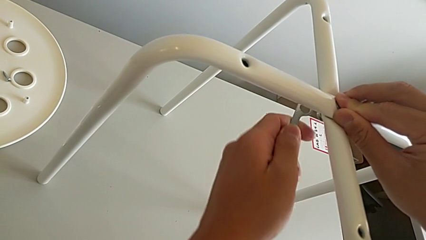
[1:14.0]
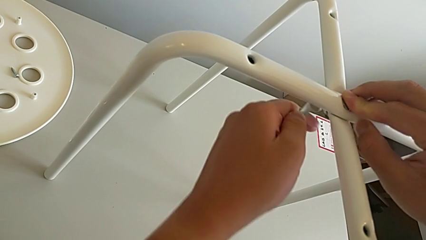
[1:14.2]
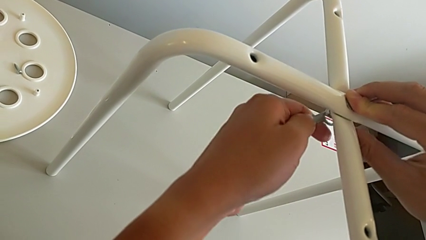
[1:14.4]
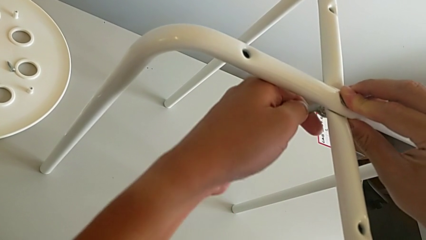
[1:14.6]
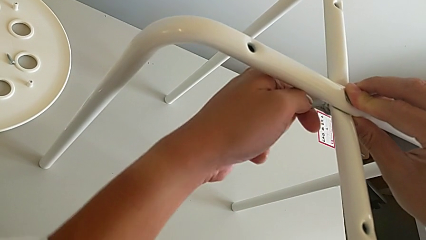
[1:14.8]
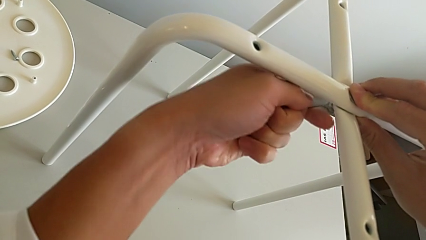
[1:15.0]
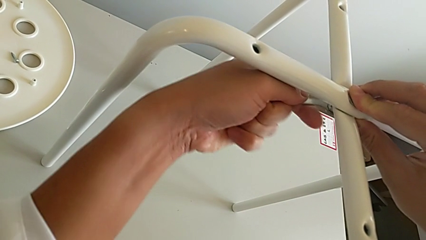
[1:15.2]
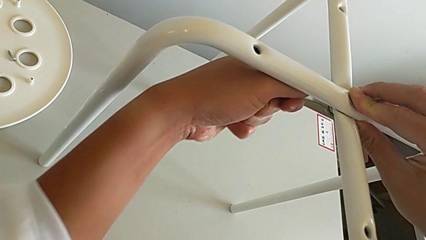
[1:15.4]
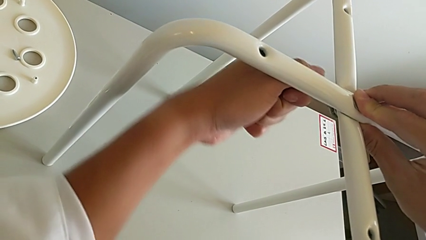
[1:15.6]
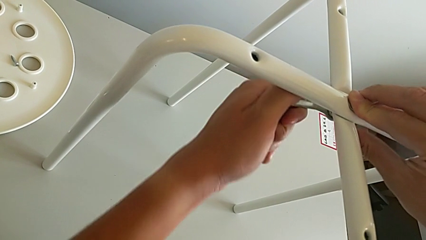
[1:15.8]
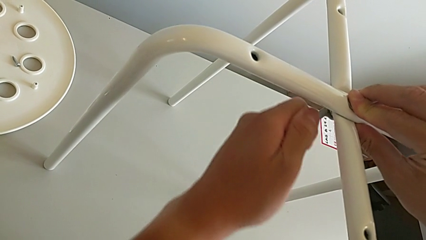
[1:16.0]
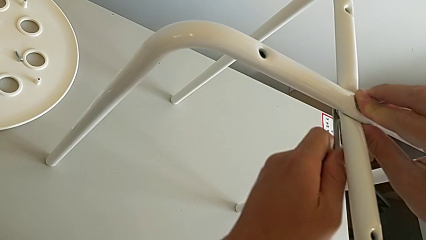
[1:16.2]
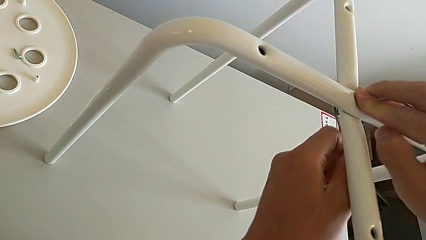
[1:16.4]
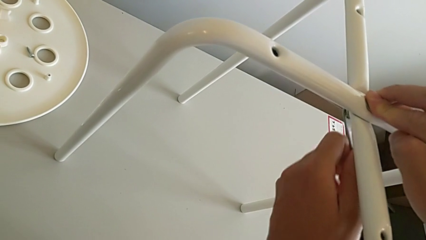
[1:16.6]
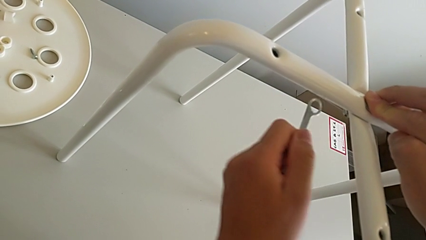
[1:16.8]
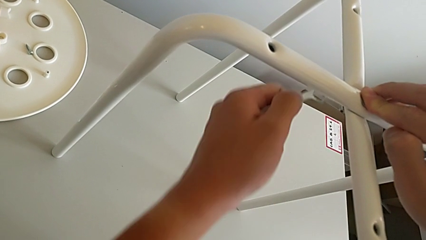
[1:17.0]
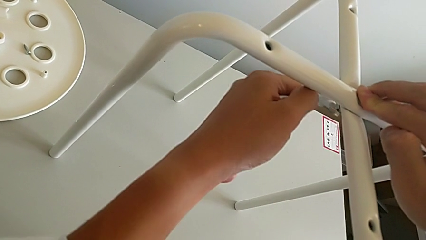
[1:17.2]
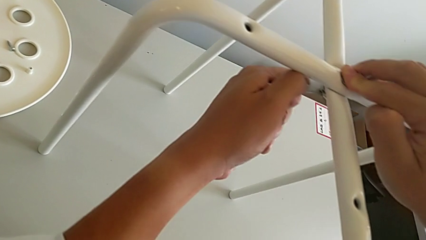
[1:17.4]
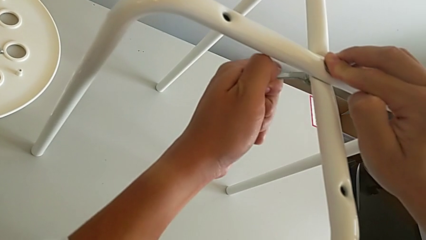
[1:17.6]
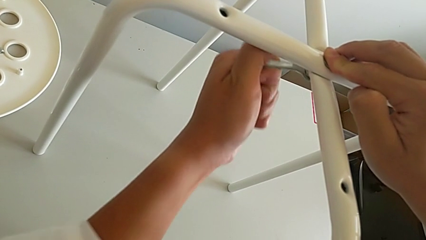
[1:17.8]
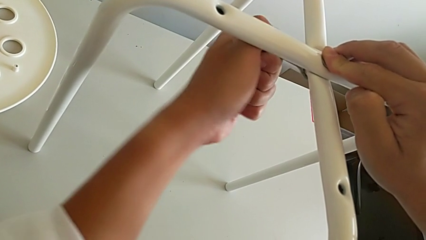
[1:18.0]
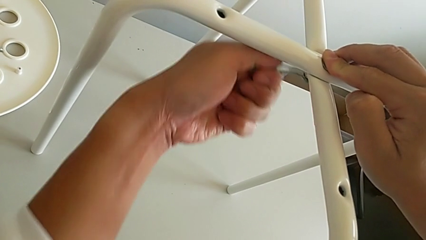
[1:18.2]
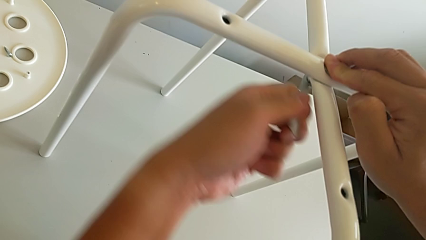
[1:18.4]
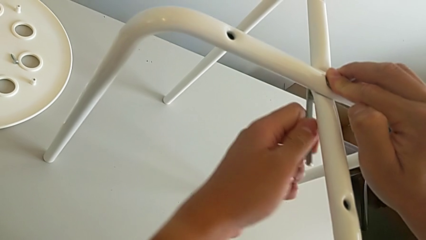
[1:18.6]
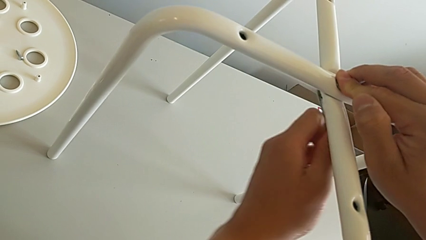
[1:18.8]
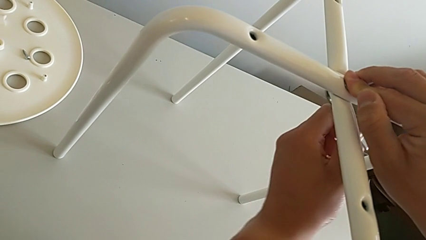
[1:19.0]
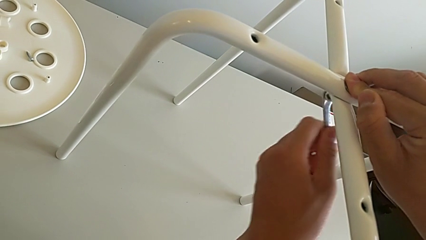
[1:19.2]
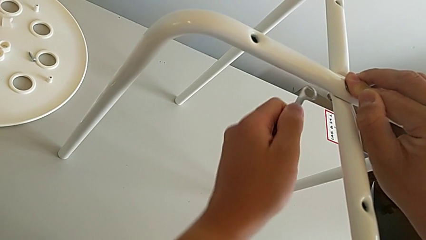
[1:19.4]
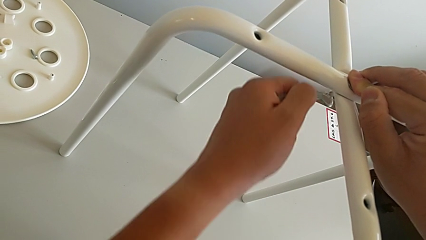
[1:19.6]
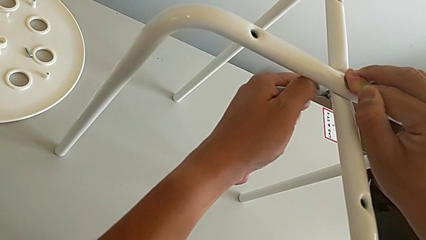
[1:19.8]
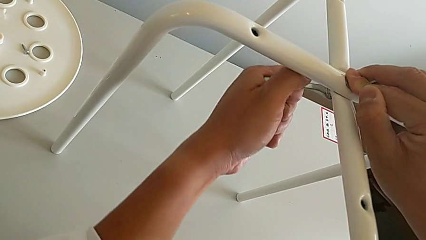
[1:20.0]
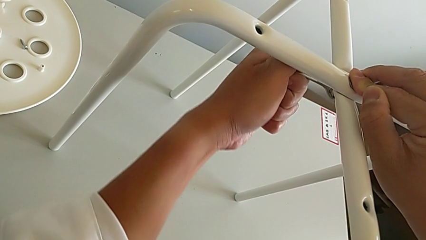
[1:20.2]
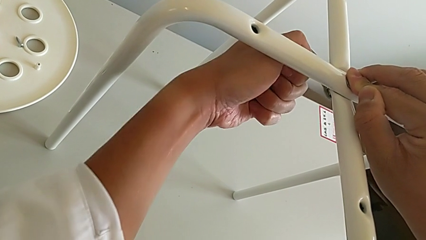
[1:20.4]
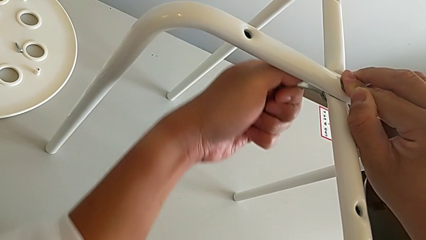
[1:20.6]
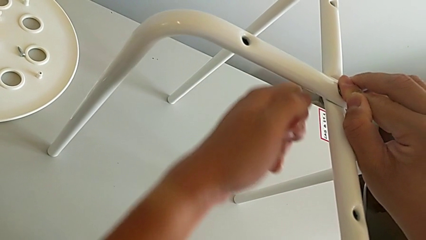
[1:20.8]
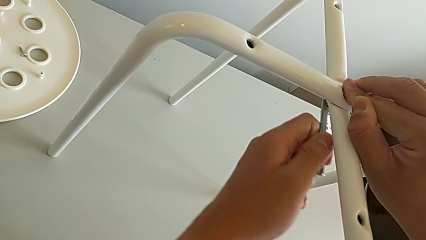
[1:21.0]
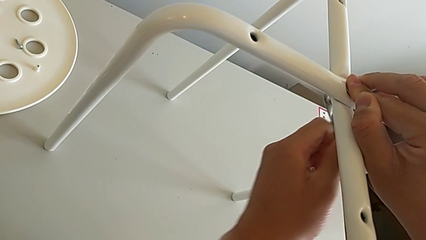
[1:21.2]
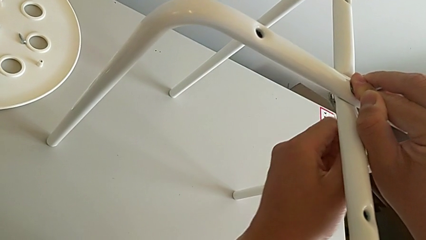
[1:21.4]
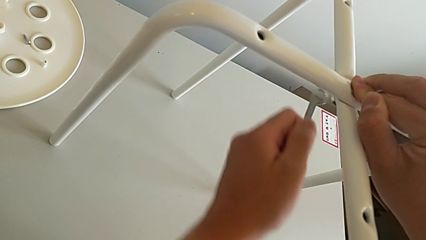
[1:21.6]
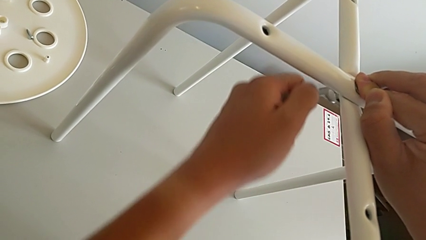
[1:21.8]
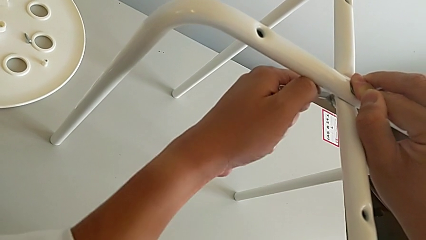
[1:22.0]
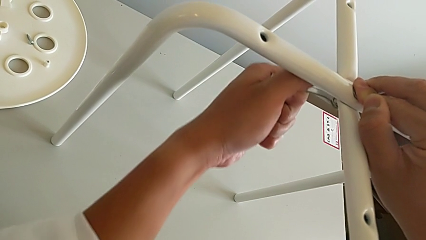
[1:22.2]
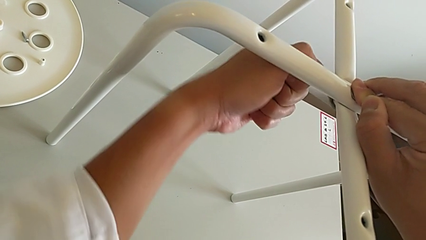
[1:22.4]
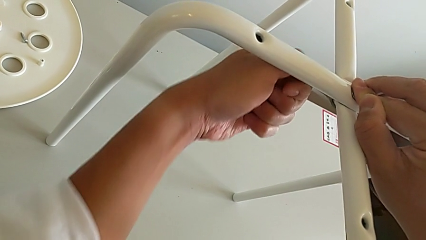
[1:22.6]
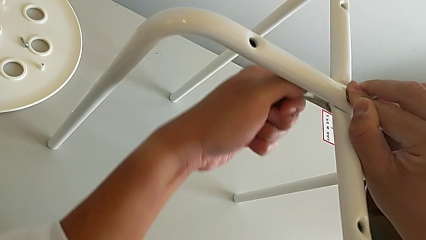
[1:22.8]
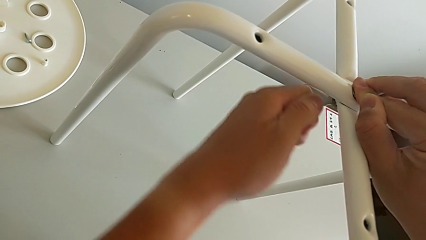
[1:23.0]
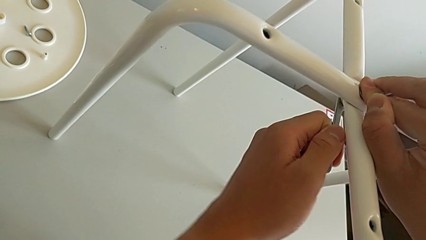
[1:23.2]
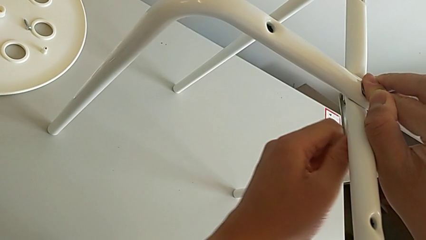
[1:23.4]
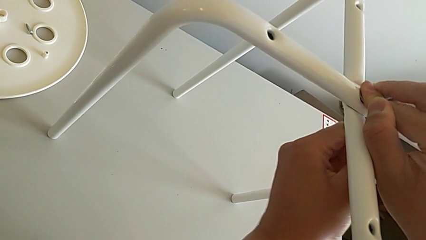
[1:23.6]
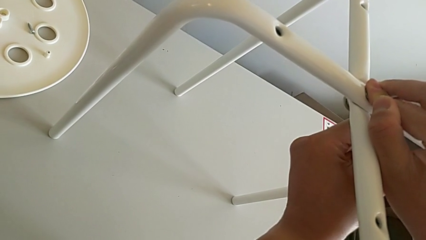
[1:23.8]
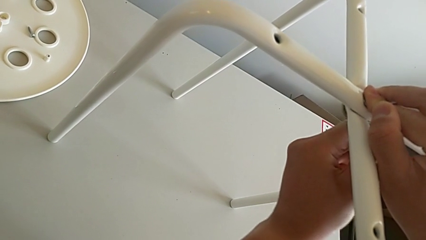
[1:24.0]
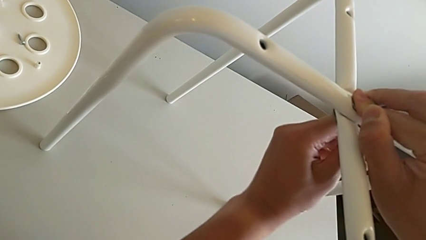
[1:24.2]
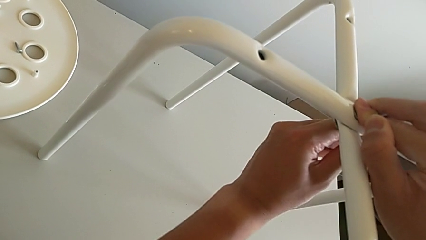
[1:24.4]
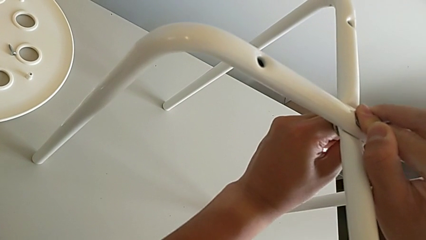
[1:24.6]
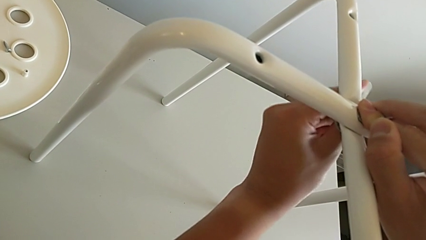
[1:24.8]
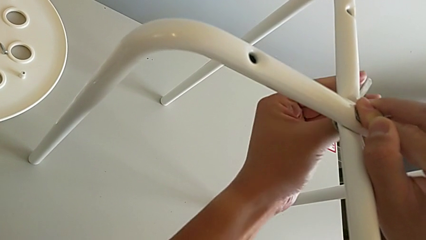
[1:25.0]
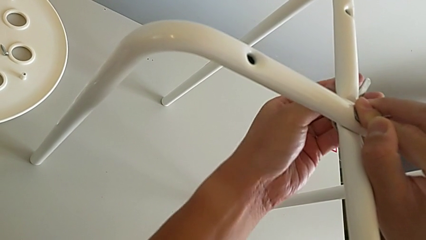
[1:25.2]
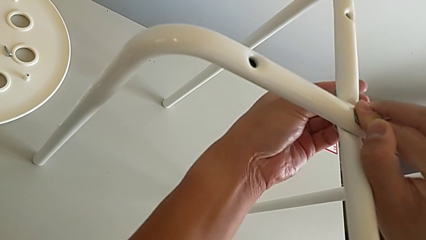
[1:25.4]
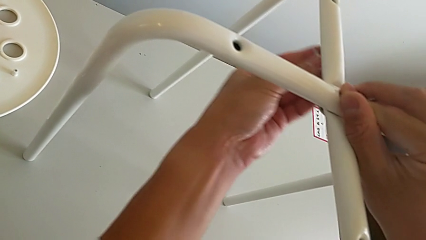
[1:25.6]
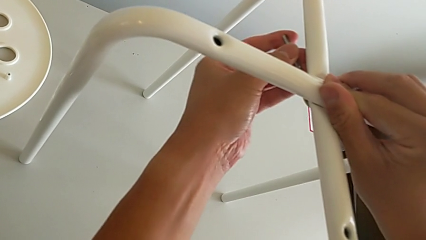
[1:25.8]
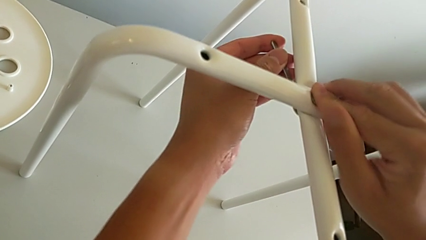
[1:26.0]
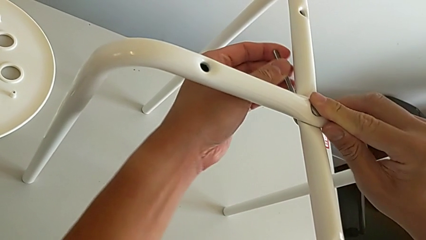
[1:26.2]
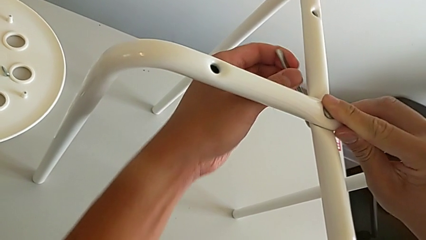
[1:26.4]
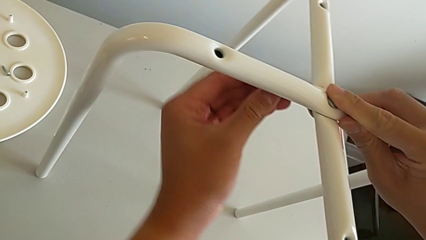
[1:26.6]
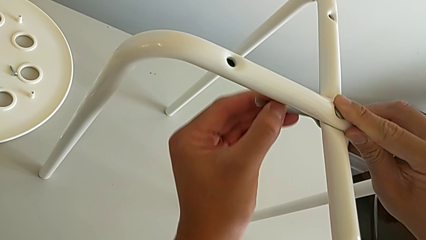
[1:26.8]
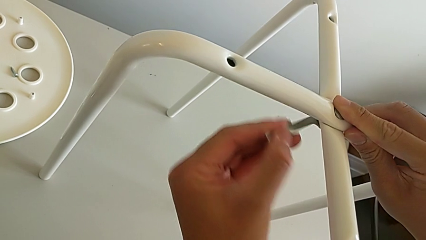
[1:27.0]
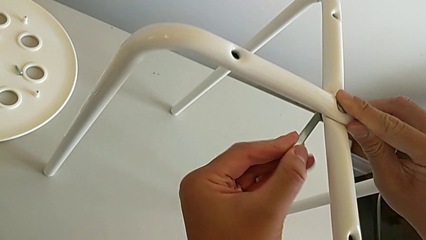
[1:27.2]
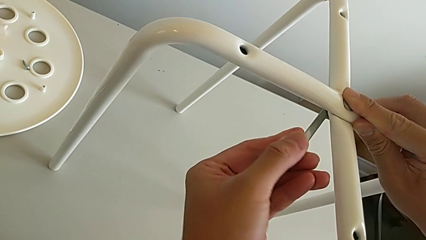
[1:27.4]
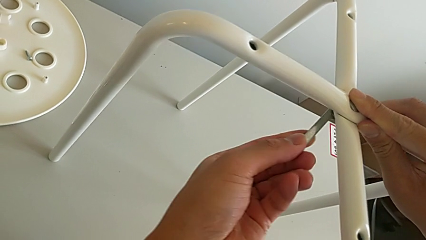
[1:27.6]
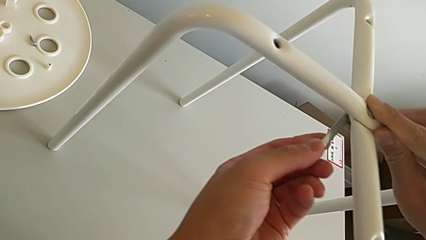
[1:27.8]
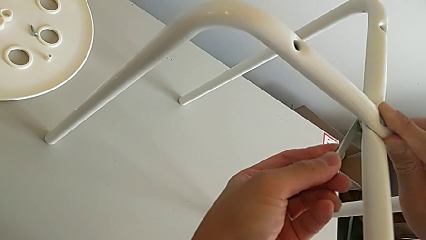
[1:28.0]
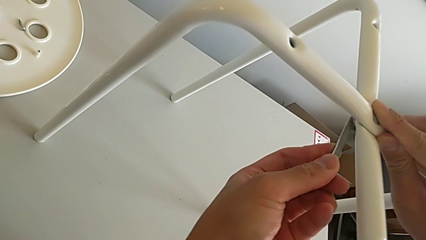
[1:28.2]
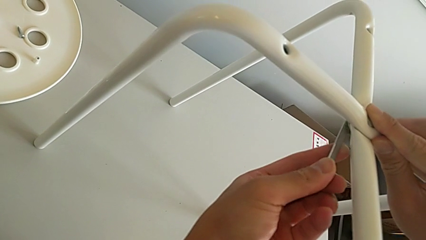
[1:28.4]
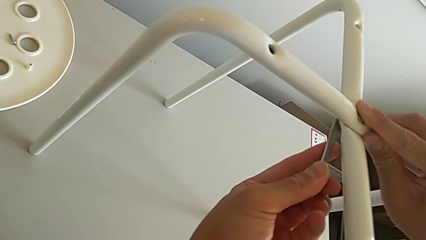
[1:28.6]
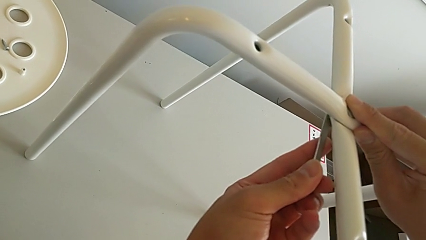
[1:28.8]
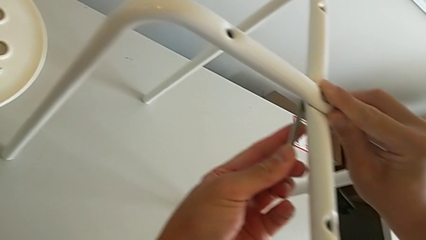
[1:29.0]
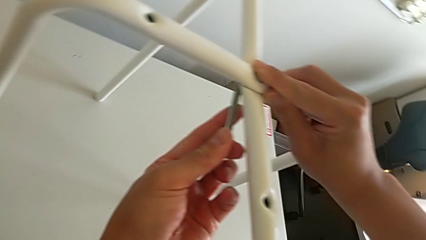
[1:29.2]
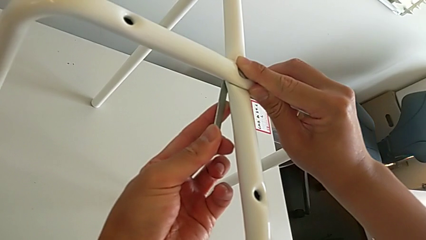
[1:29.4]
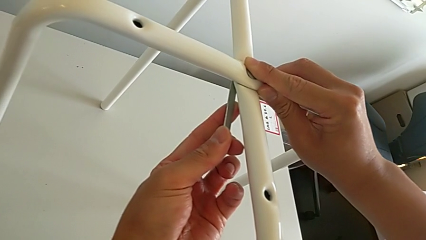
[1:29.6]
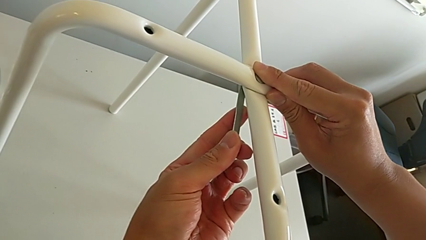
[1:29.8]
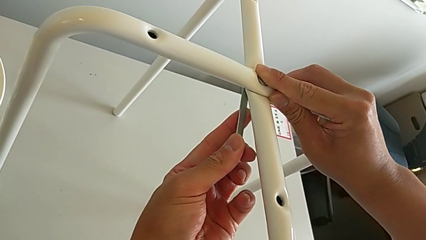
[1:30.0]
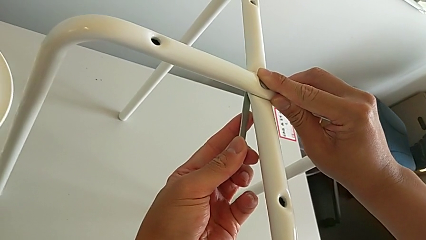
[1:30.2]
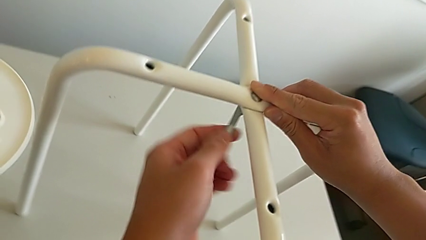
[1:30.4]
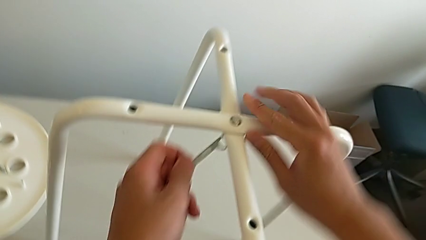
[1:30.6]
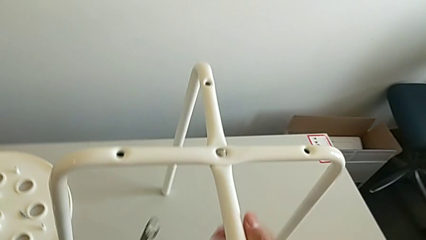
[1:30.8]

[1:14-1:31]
The camera wearer is assembling the legs. They withdraw the Allen wrench, insert it, screw the hex nut, withdraw the Allen wrench, insert it, screw the hex nut, withdraw the Allen wrench, insert it, screw the hex nut, withdraw the Allen wrench, insert it, screw the hex nut and withdraw the Allen wrench.
